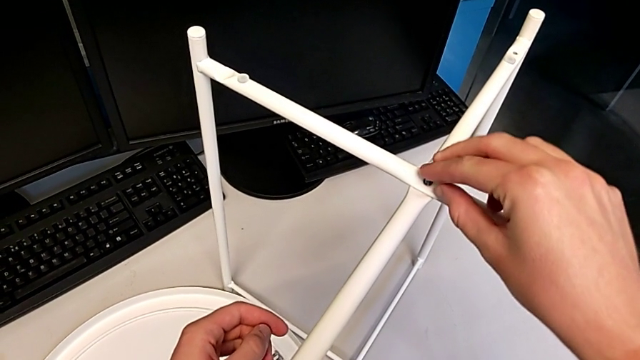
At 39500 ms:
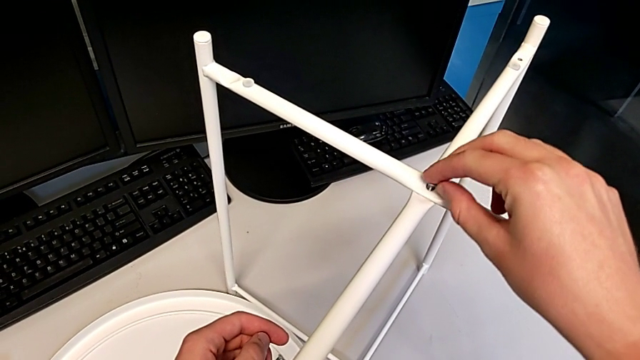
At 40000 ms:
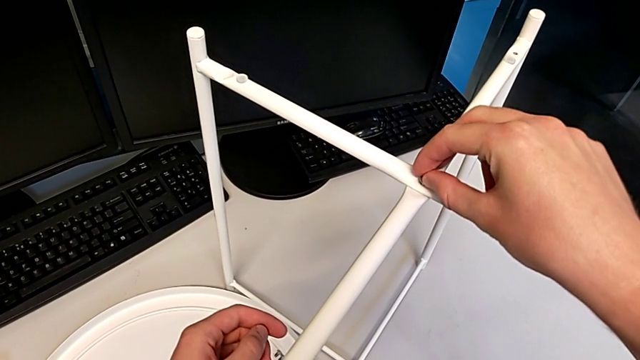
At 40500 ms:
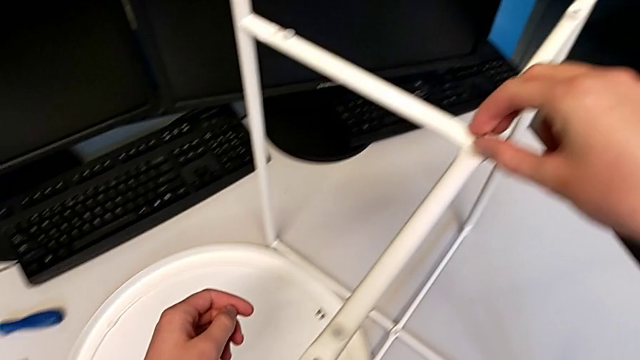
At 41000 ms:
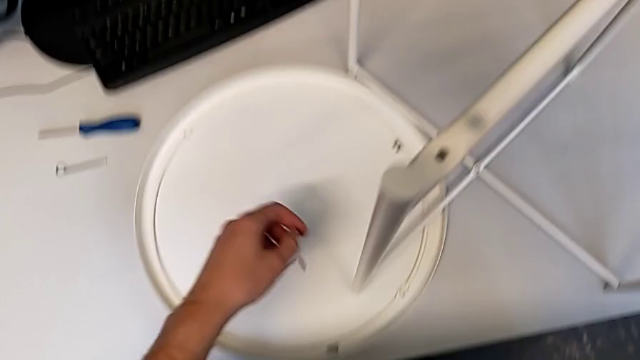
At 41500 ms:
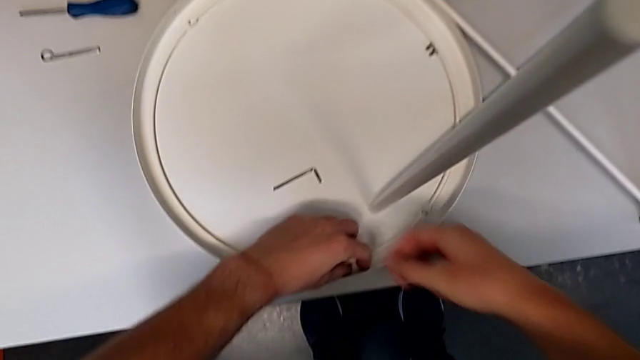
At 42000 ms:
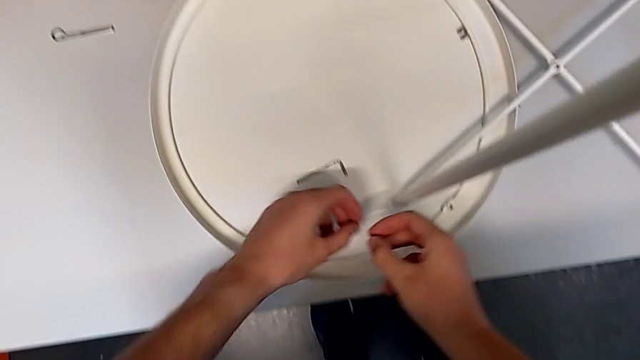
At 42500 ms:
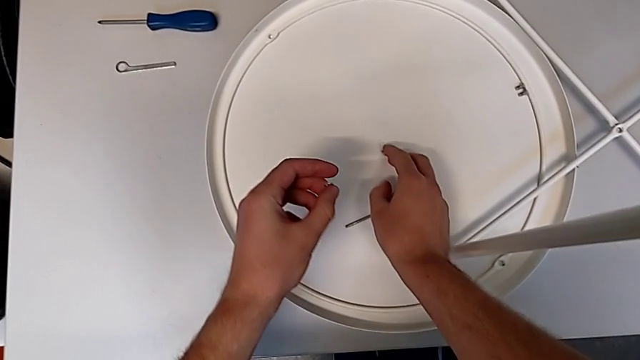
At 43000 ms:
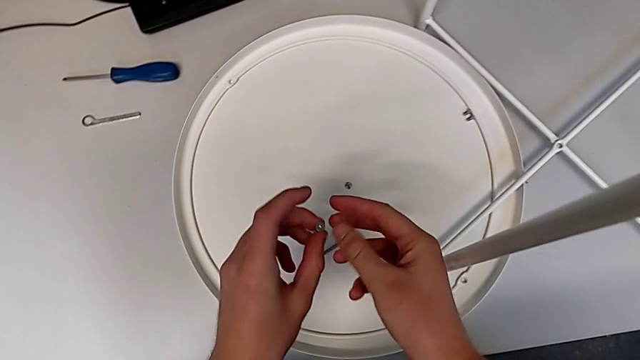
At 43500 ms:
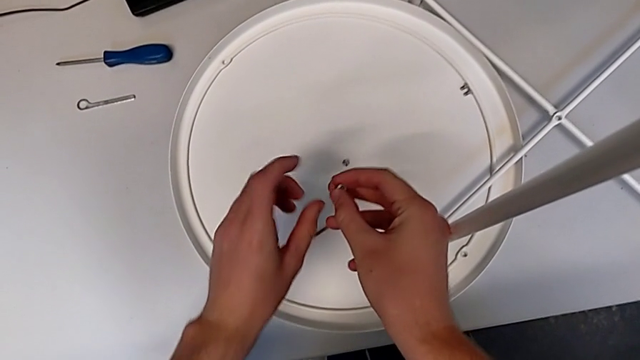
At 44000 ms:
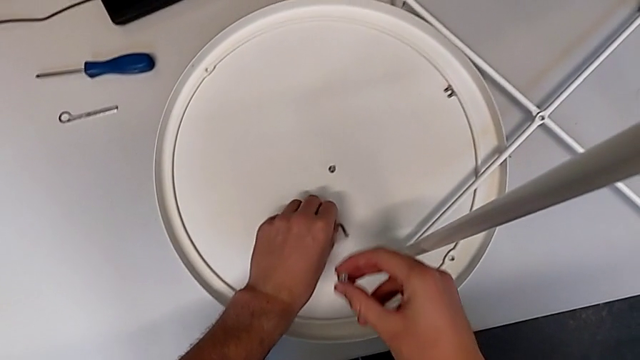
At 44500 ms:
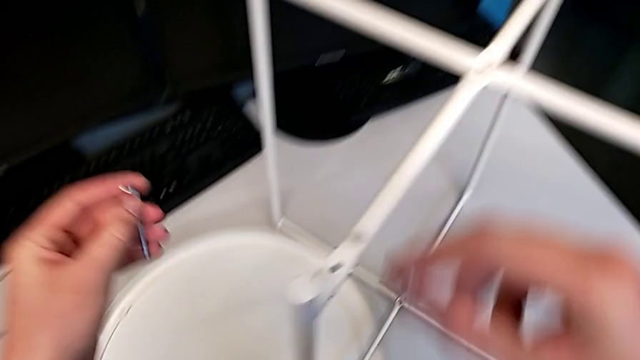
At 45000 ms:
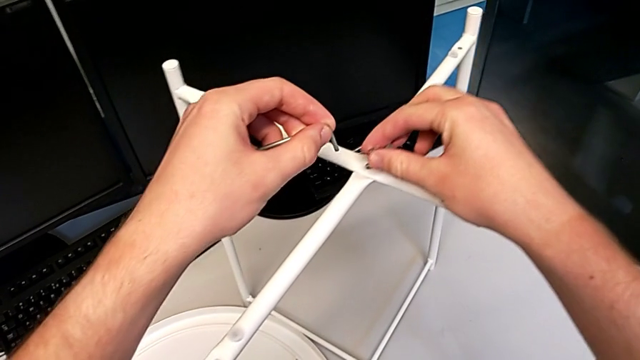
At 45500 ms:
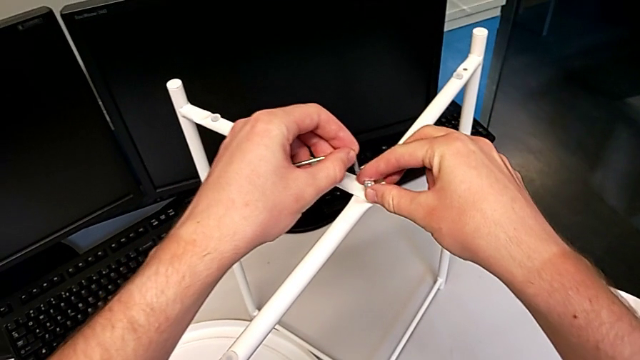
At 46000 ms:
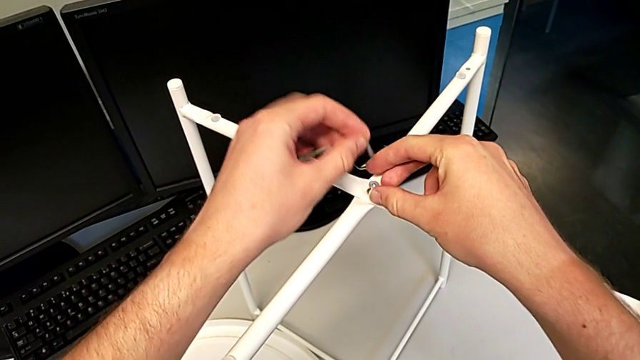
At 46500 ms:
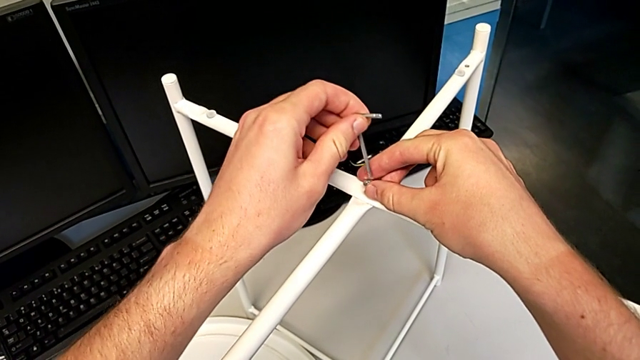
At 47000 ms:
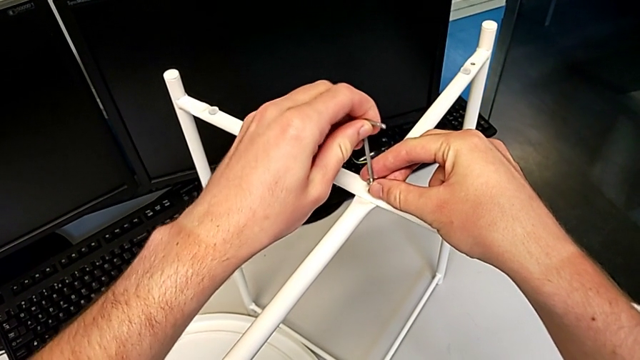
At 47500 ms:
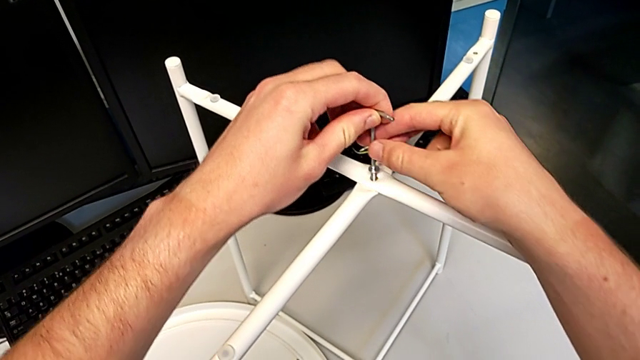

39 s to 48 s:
The camera wearer is screwing the hex socket head onto the top of the legs. They wrongly insert the hex socket head with the right hand, using the wrong hex socket head. They grab the hex socket head, grab the Allen wrench, insert the large hex socket head with the right hand, insert the Allen wrench with the left hand and begin to screw the hex socket head.

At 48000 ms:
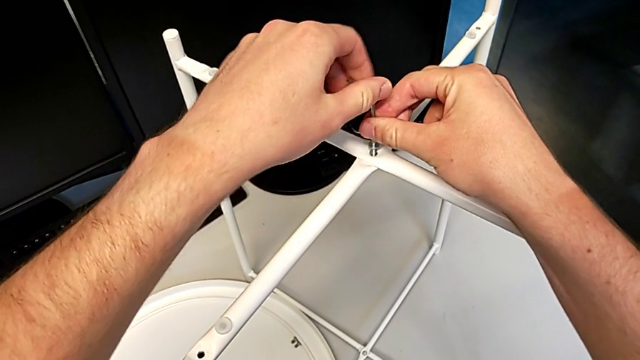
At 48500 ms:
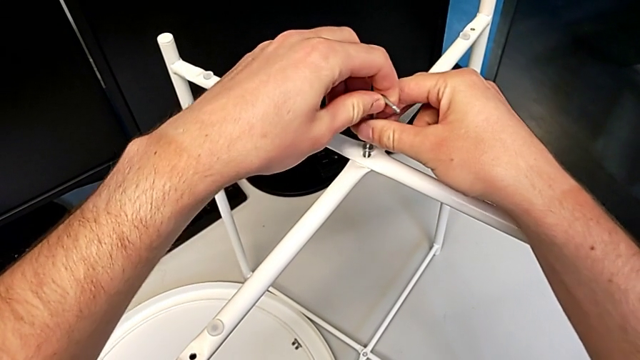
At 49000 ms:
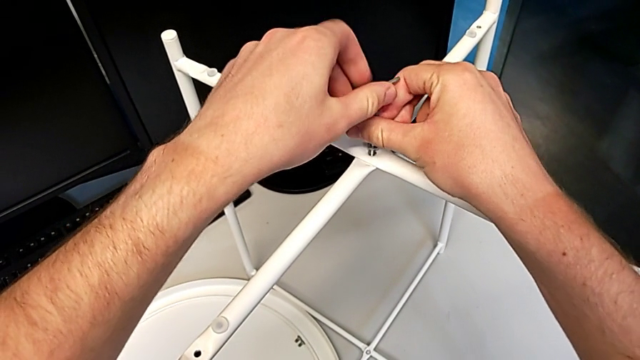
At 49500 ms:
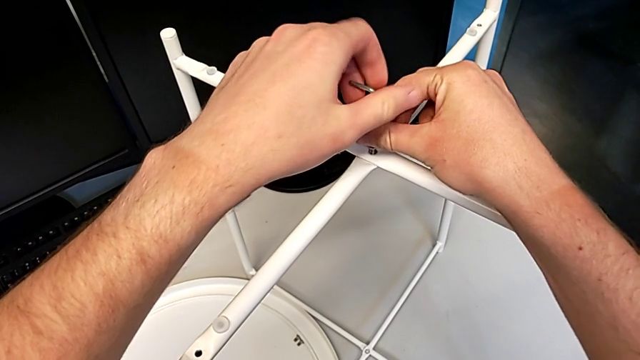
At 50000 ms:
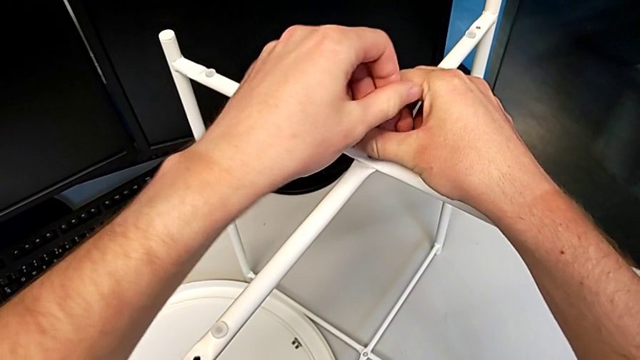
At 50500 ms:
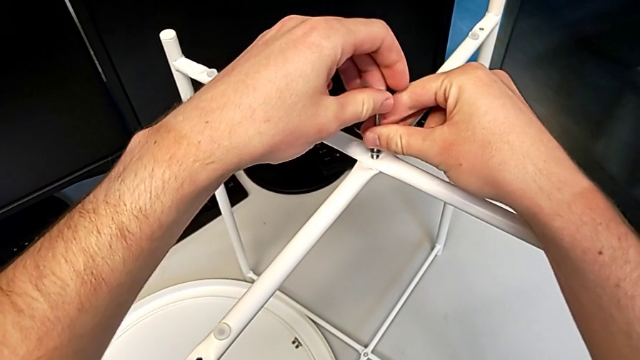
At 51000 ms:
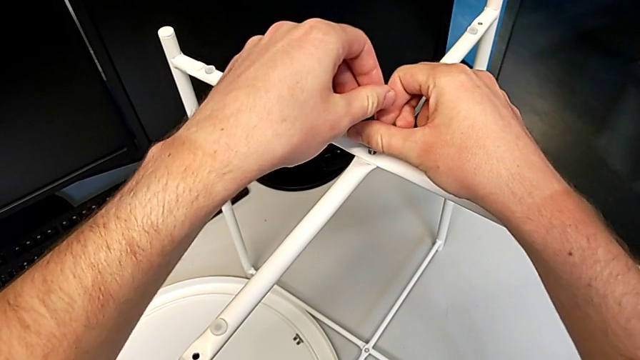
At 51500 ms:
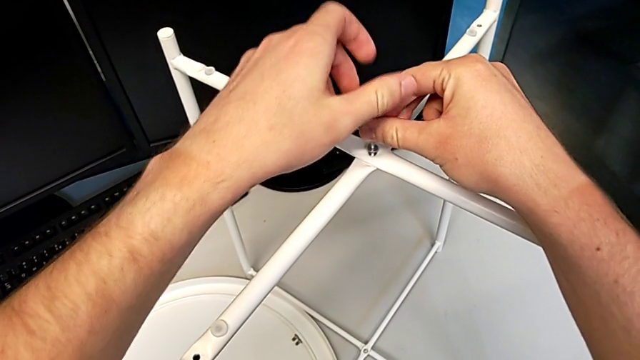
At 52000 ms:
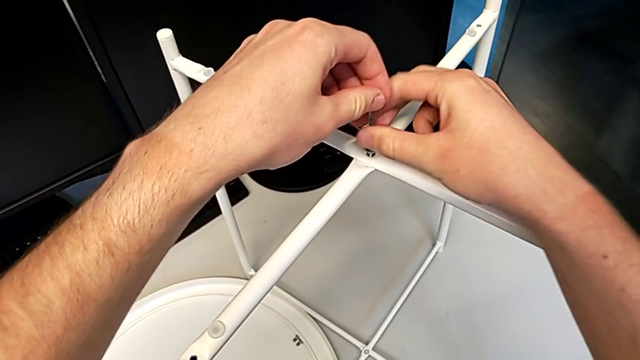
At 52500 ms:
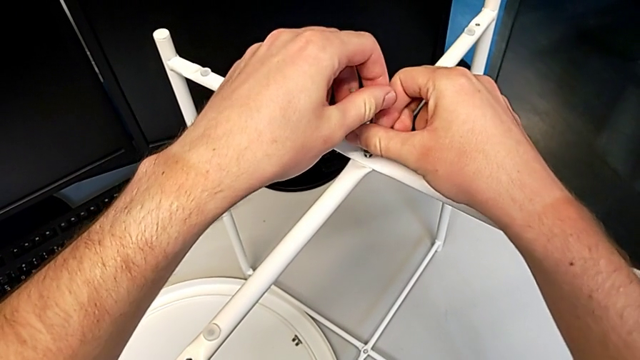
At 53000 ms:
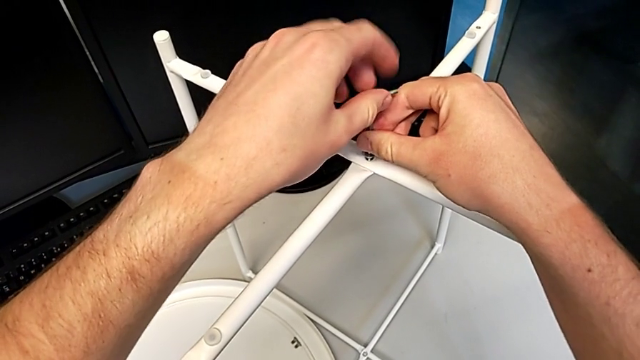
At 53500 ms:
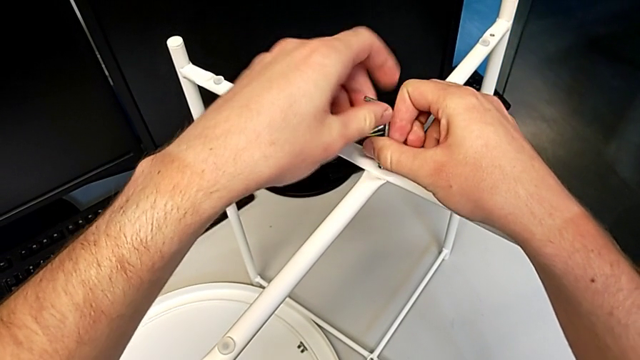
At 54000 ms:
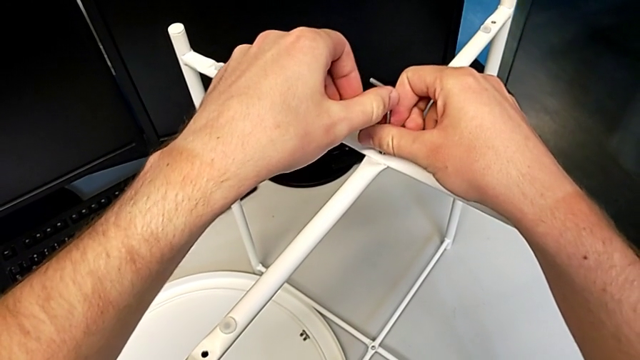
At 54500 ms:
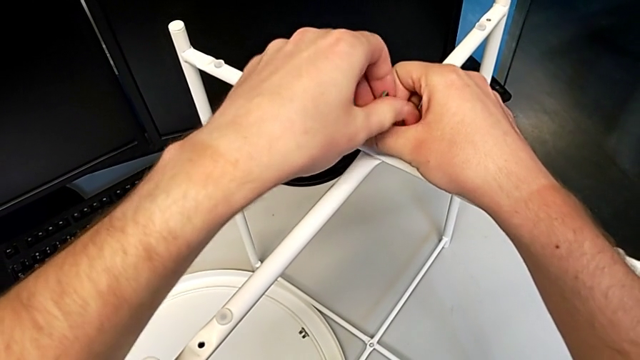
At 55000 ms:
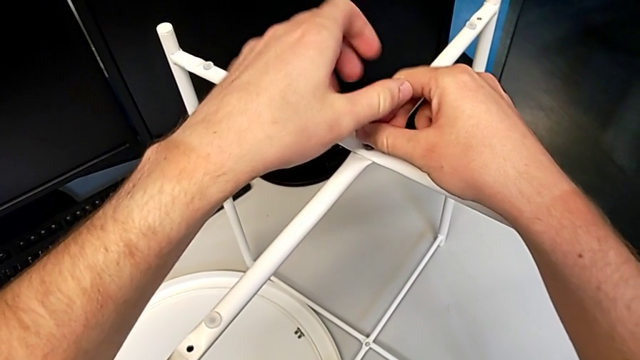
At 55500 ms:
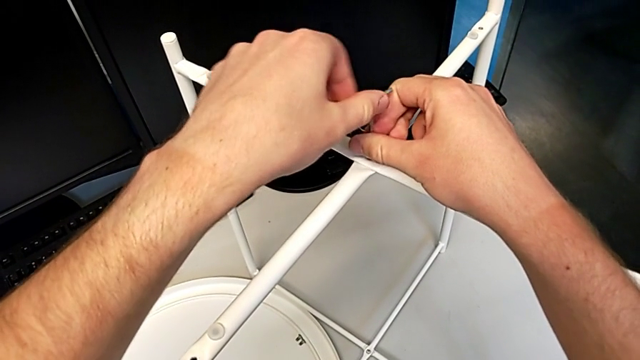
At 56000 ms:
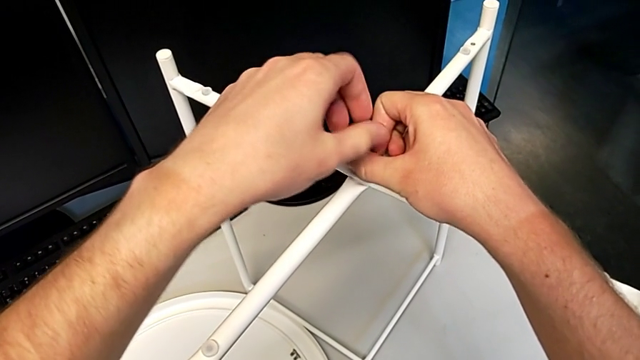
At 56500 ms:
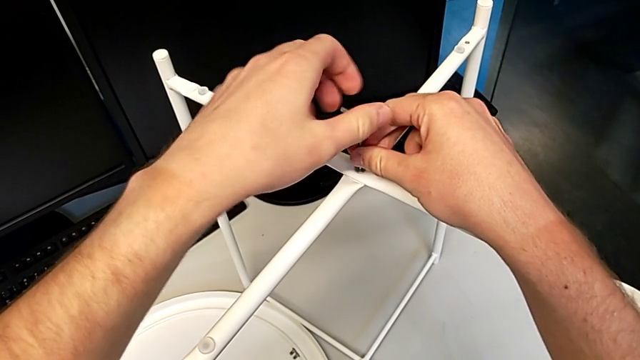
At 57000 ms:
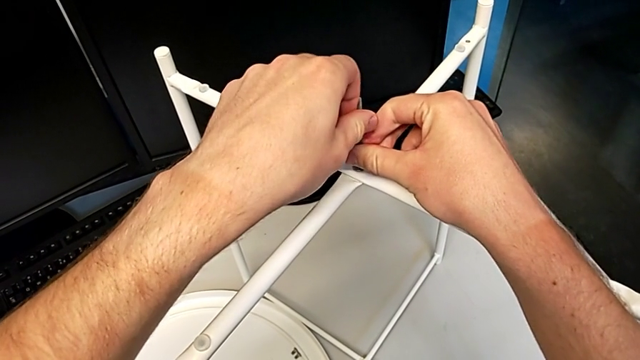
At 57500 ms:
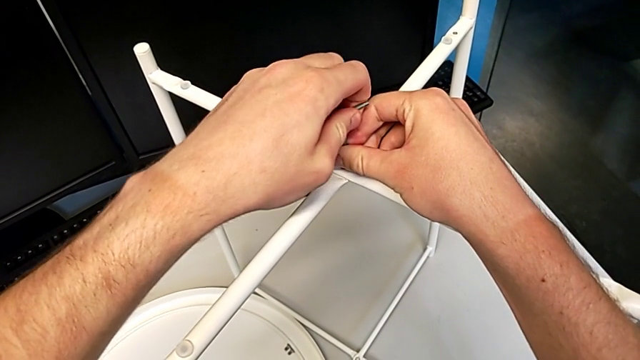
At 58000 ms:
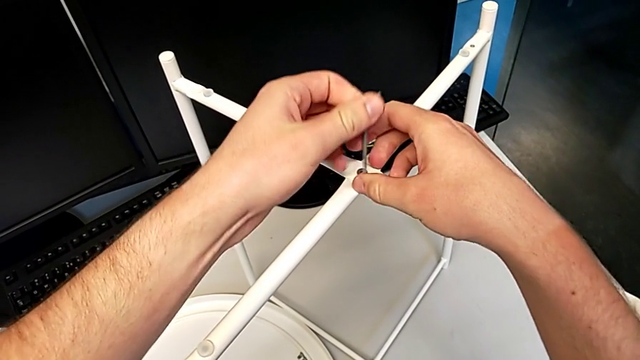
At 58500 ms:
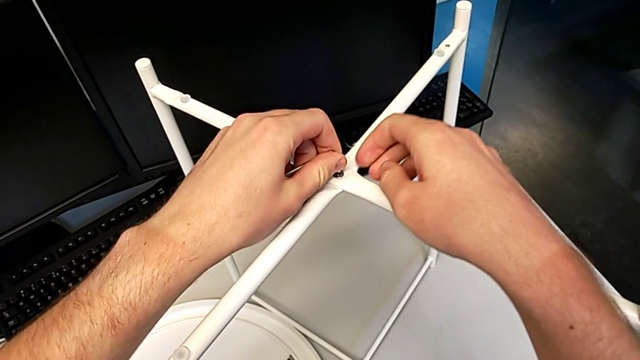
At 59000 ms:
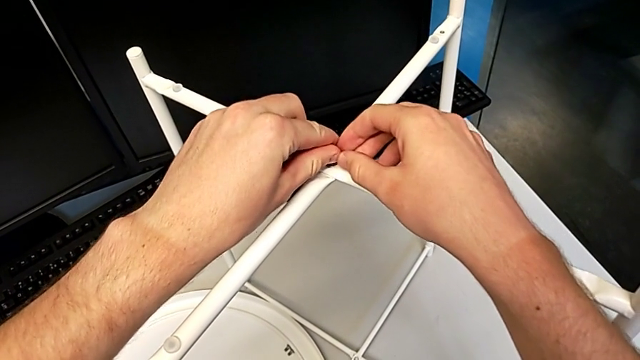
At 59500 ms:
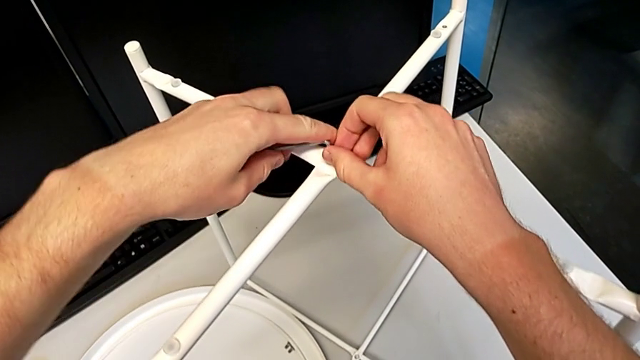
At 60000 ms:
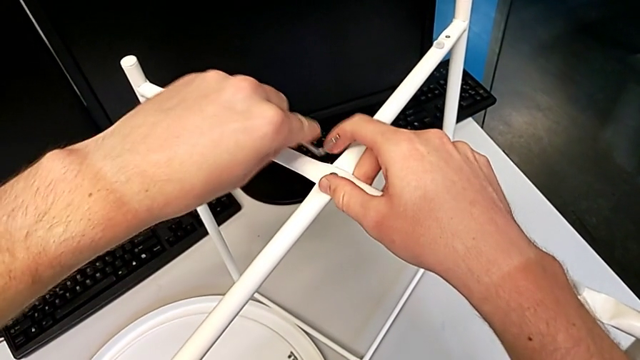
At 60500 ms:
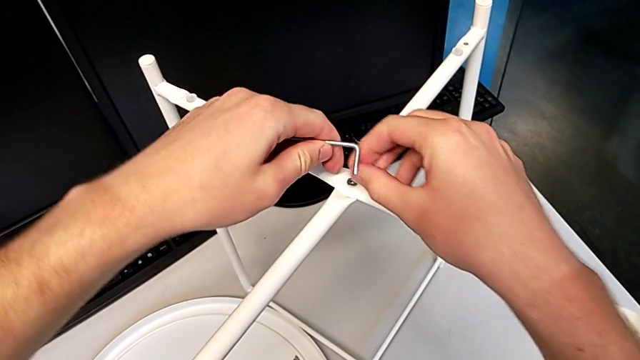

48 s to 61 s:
The camera wearer is screwing the hex socket head onto the top of the legs. They keep screwing the hex socket head, withdraw the Allen wrench, flip it and wrongly insert it, attempting to put the Allen wrench into the hex socket head but failing.
